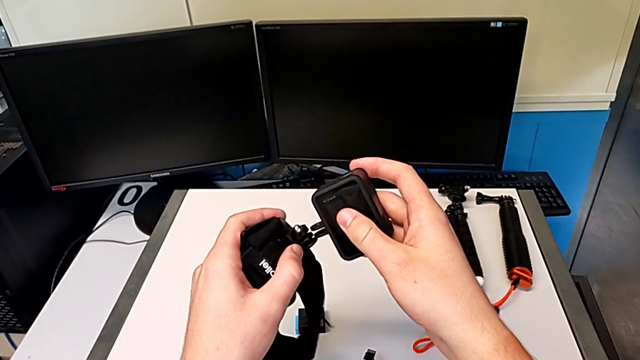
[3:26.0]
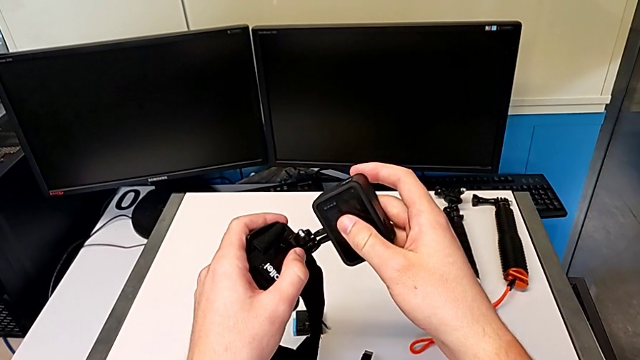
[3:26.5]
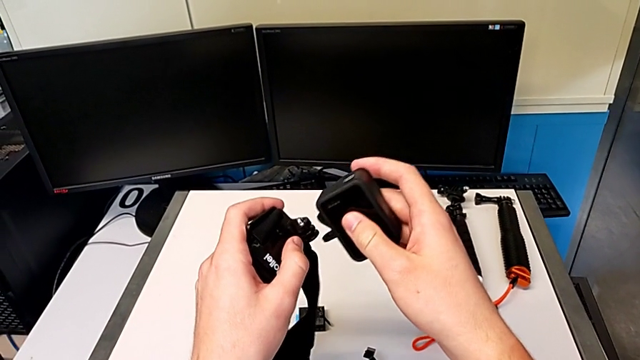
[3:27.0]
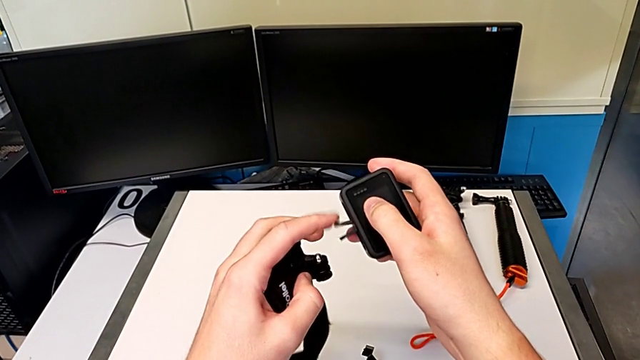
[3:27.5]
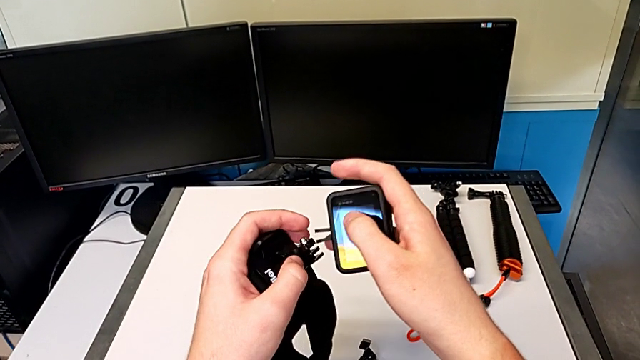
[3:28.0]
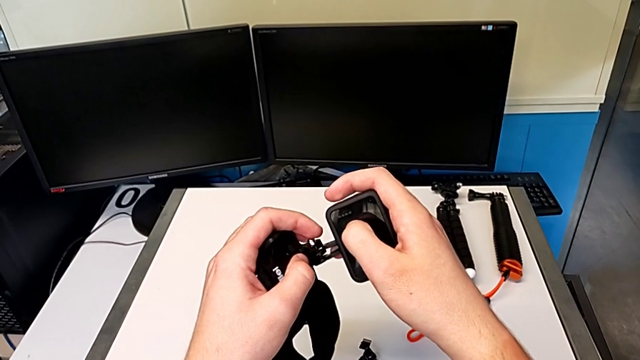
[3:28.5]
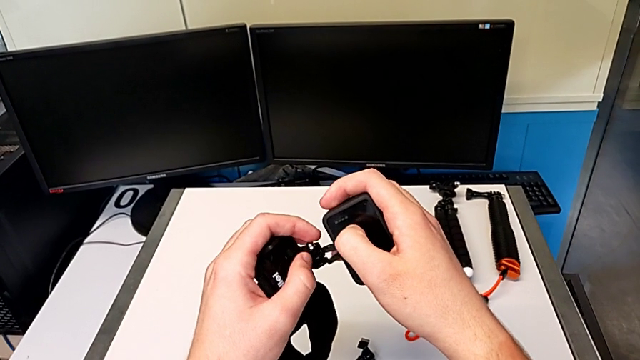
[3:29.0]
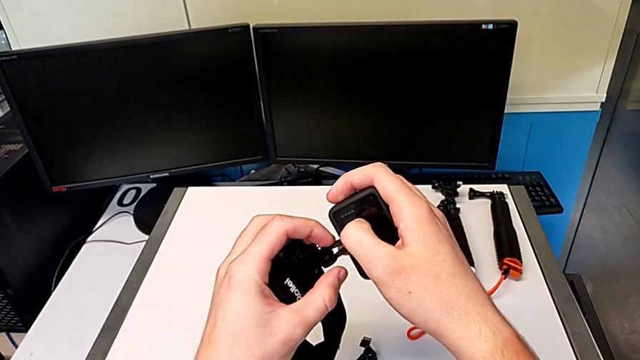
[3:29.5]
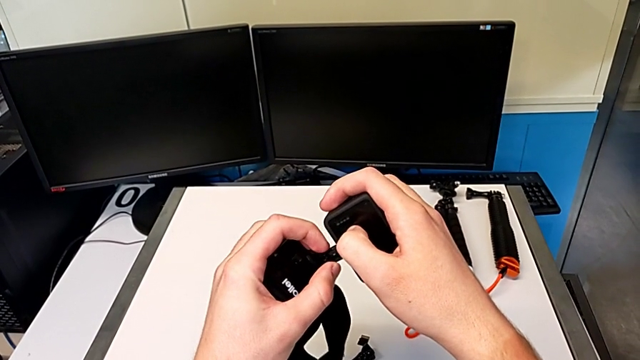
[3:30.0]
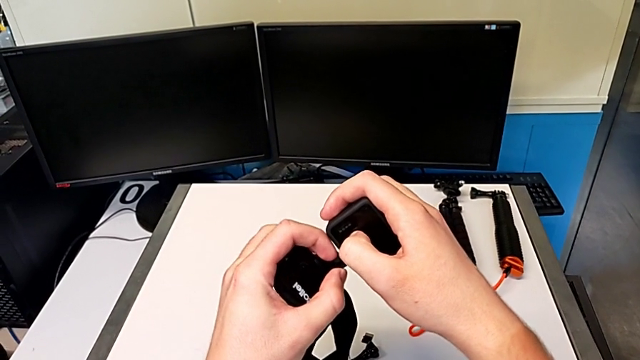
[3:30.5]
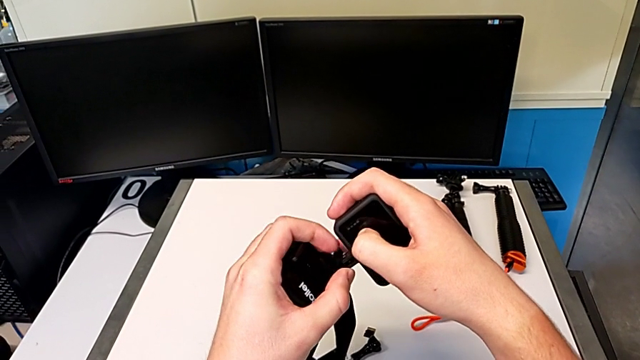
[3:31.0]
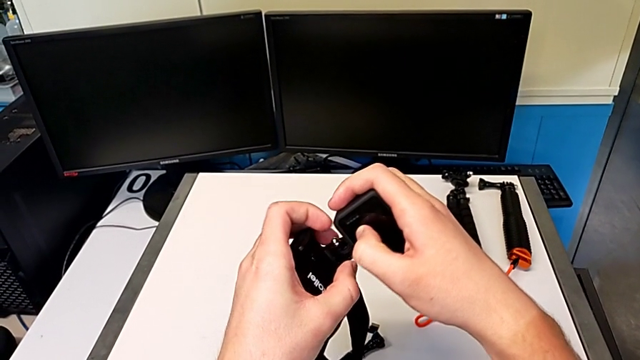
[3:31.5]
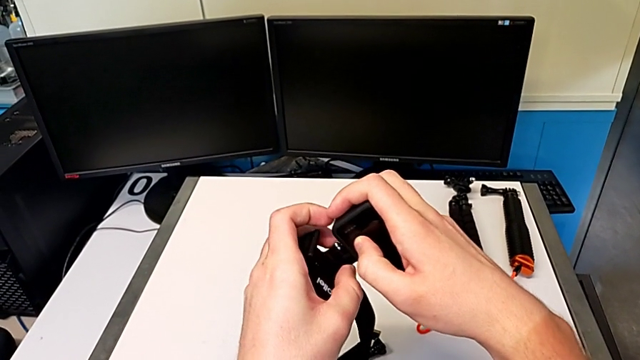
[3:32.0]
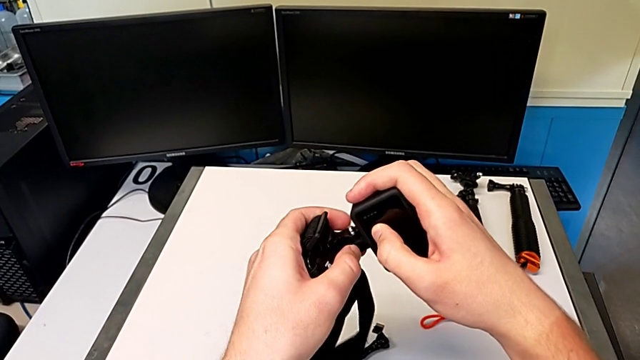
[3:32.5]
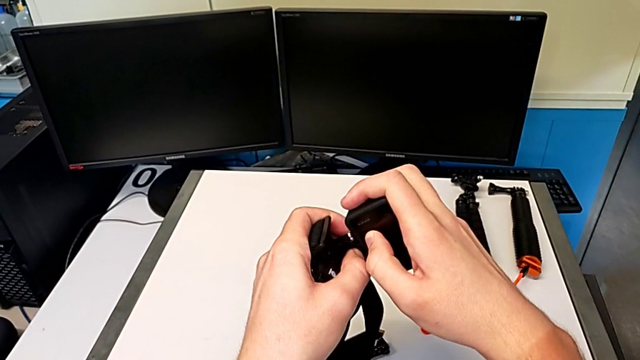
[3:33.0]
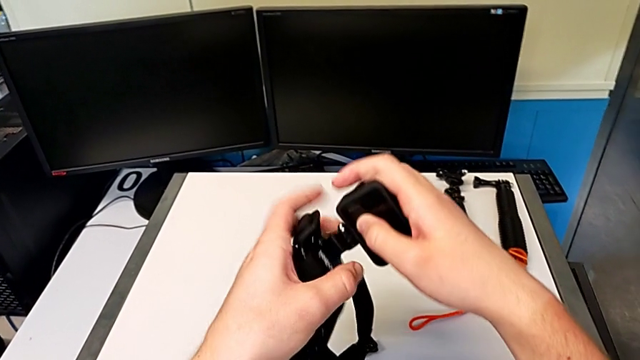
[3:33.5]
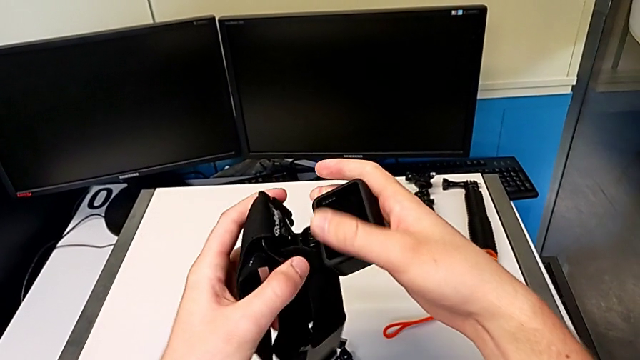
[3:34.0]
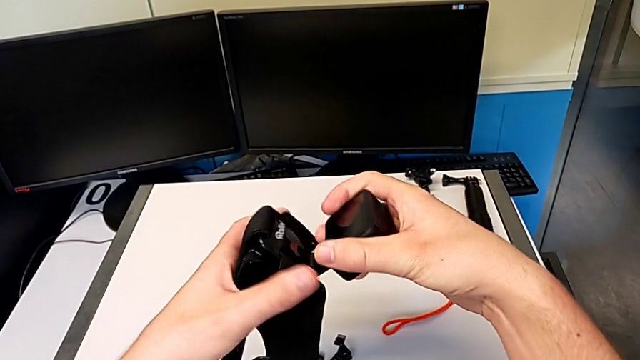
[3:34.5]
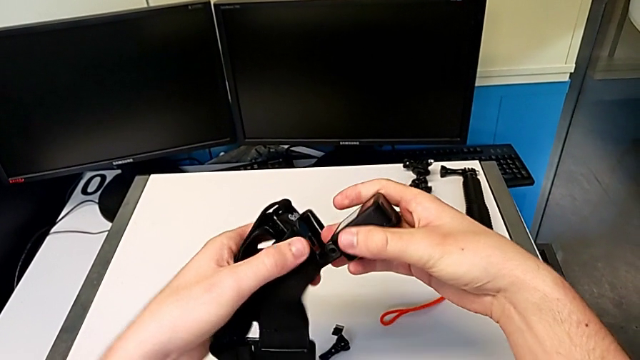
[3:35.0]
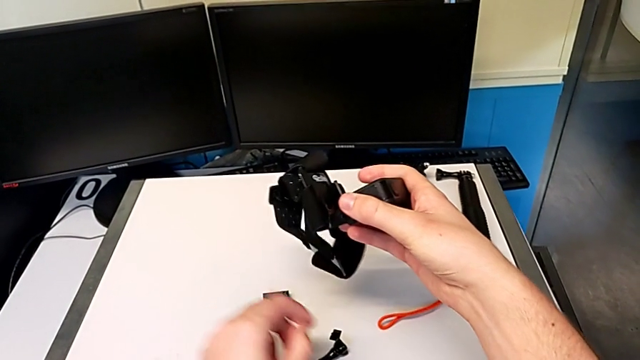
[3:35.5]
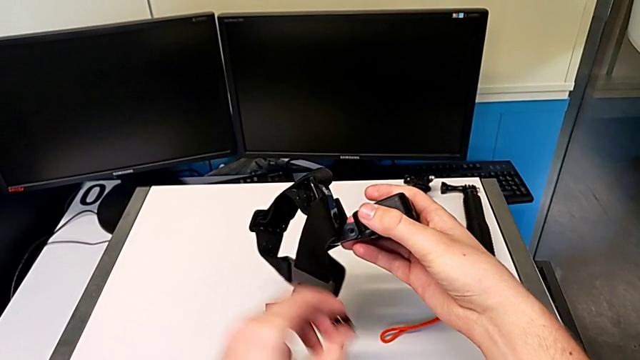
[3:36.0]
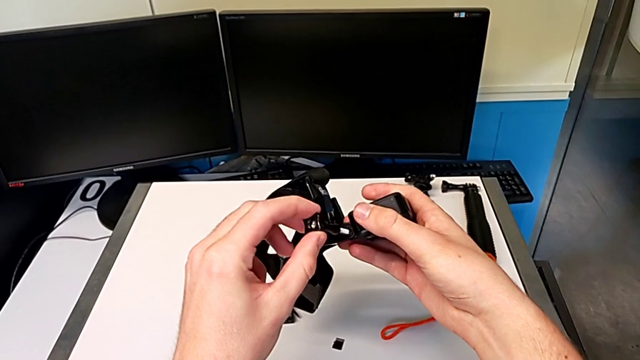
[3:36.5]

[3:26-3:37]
The camera wearer is attaching the shoulder strap to their GoPro. They insert the handheld grip and grab the screw.

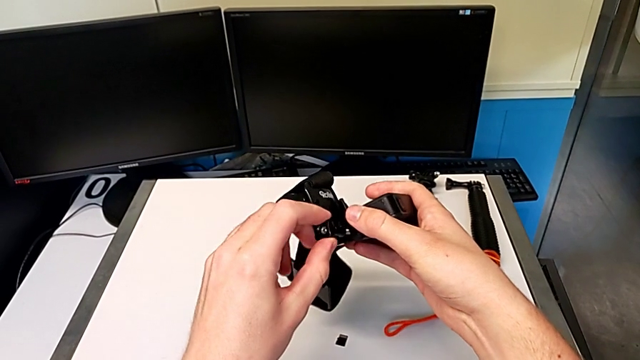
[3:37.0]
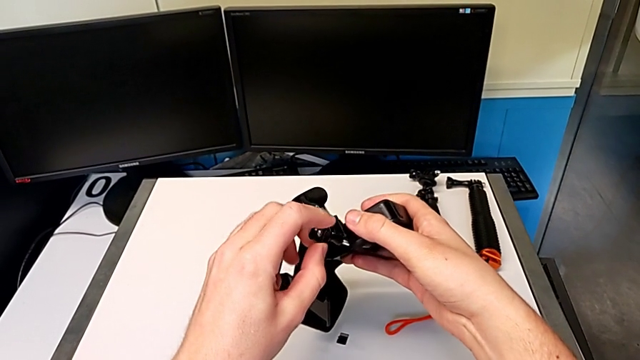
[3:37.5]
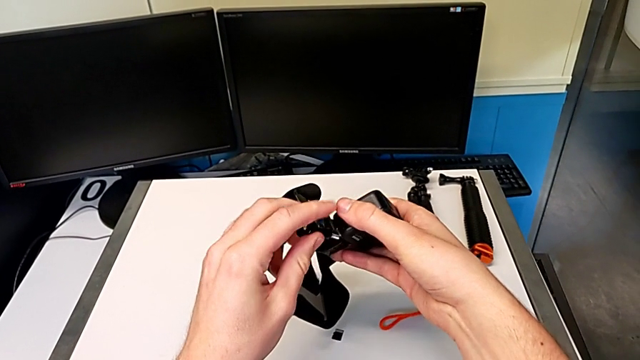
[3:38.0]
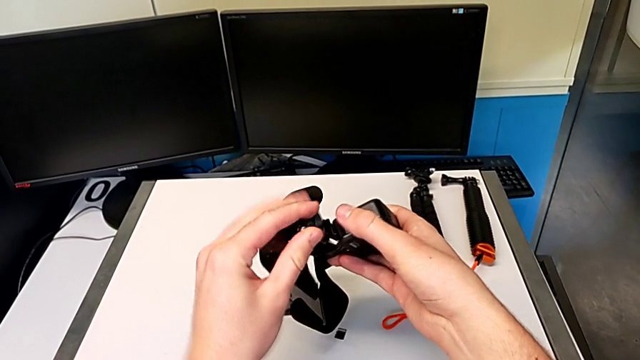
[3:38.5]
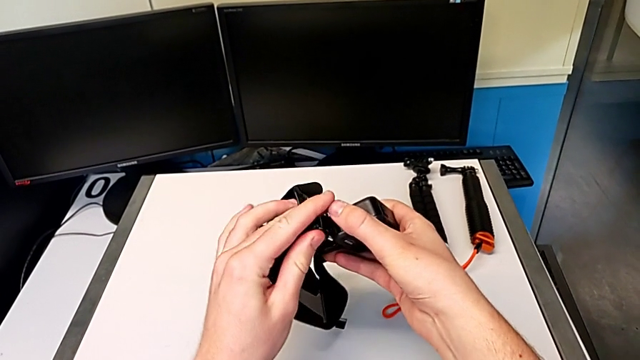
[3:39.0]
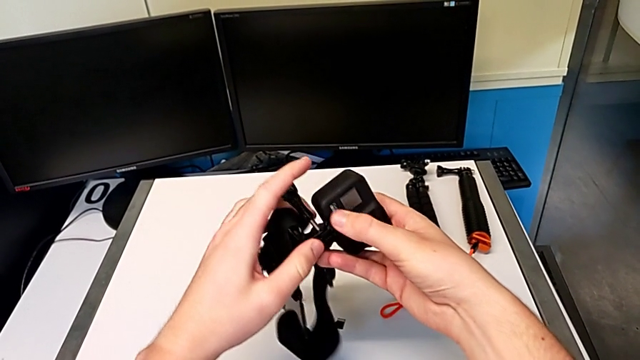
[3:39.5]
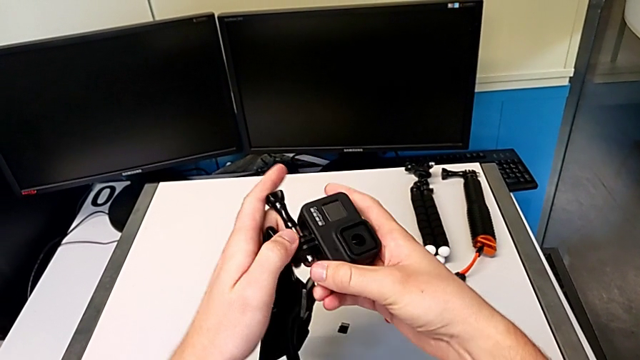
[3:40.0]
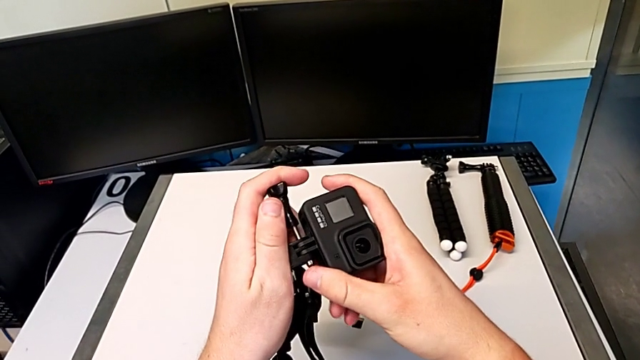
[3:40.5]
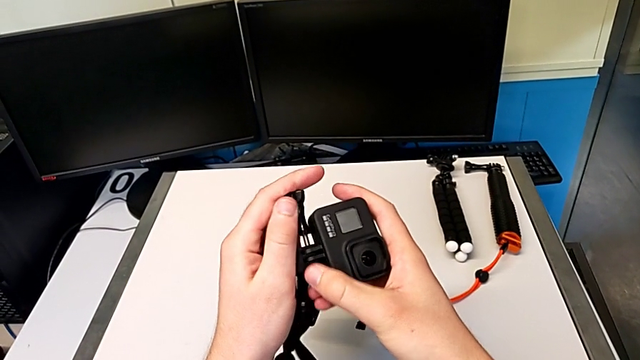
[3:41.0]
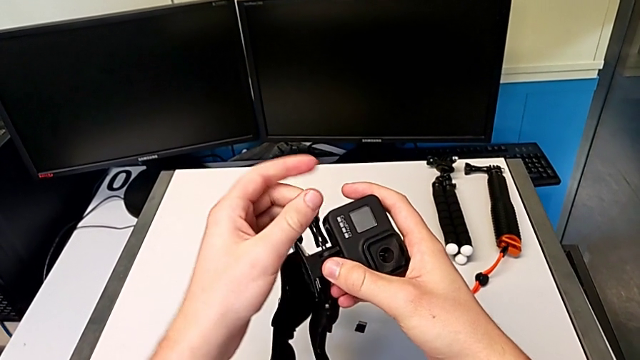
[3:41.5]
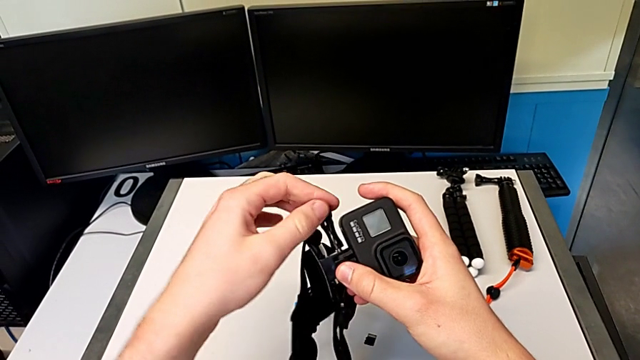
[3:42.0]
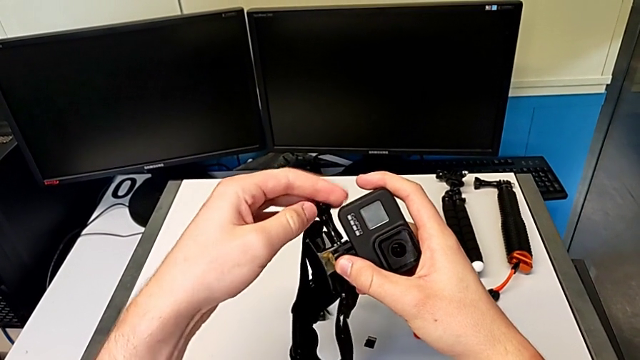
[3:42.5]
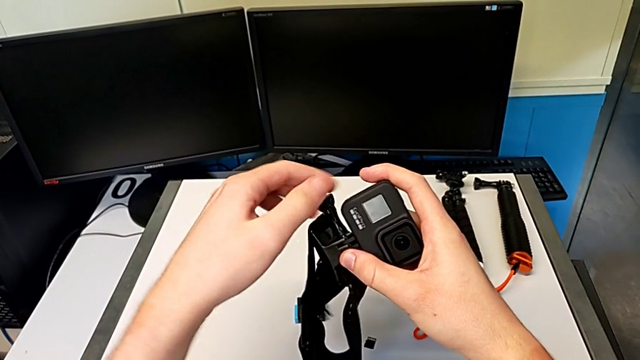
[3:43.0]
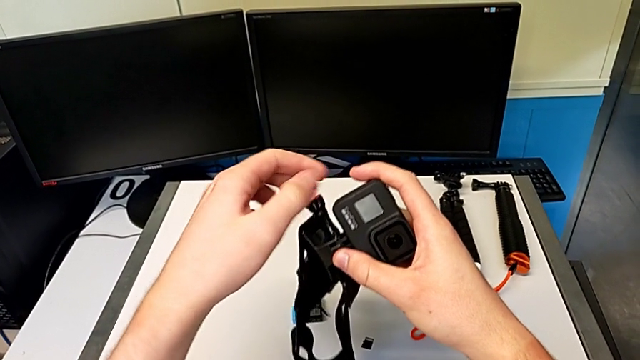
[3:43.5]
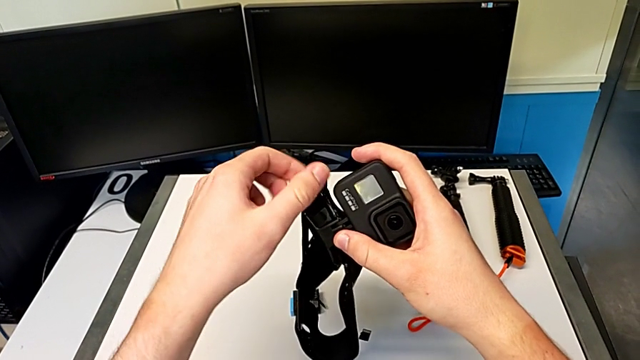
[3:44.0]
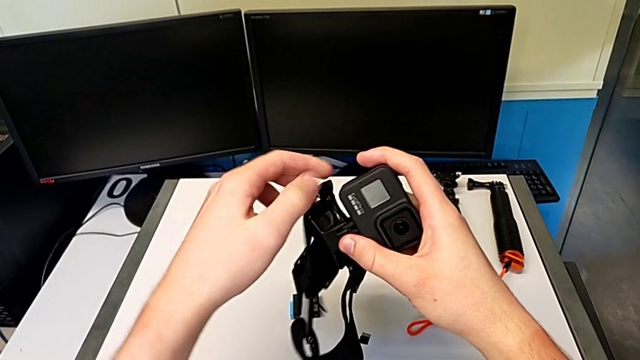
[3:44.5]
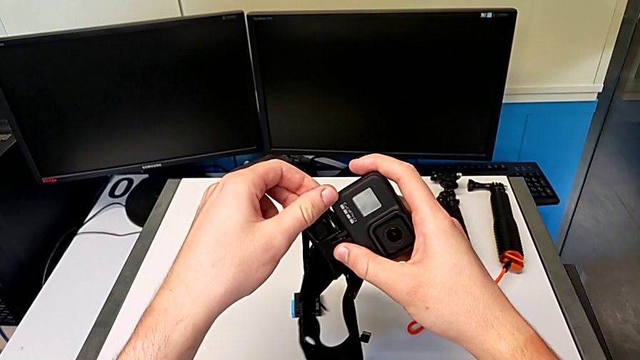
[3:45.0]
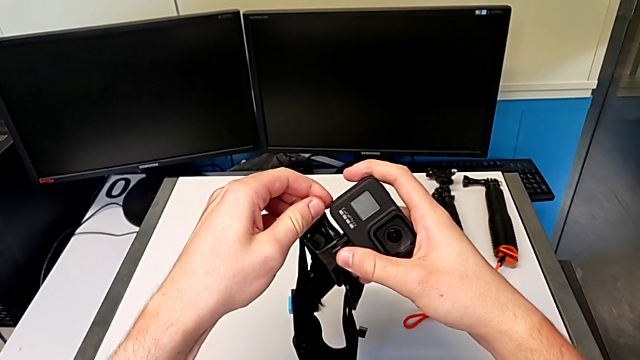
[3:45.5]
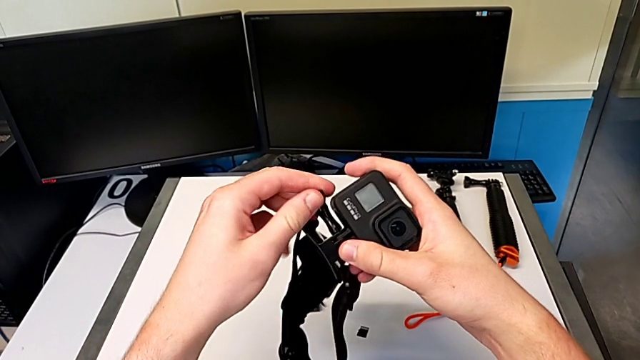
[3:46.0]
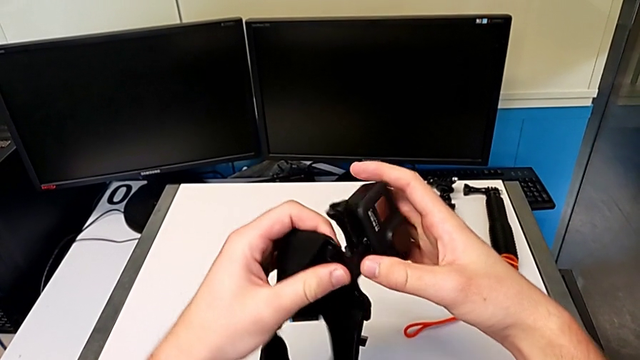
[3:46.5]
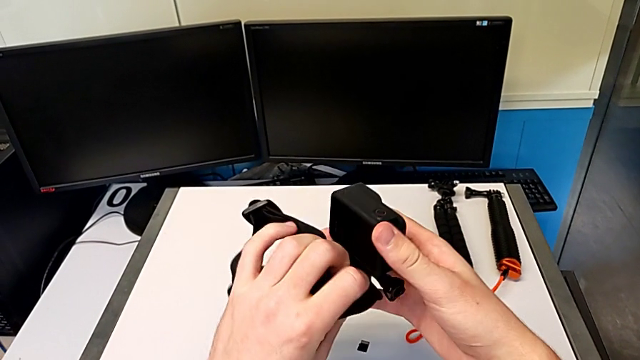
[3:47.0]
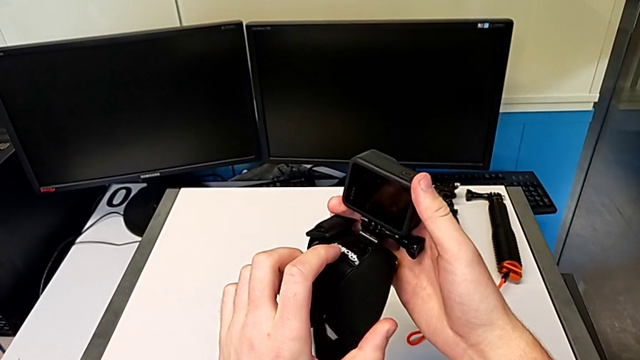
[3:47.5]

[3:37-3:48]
The camera wearer is attaching the shoulder strap to their GoPro. They insert the screw, rotate the GoPro and screw it.
